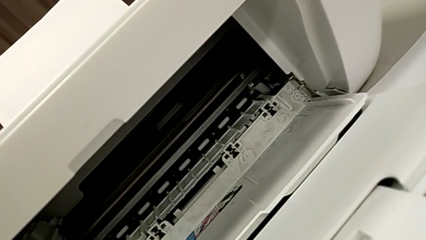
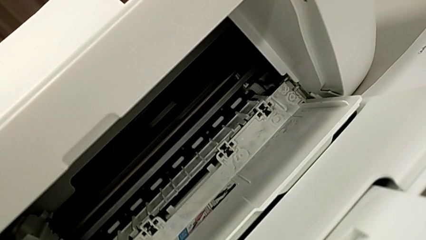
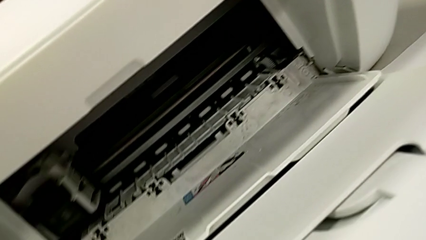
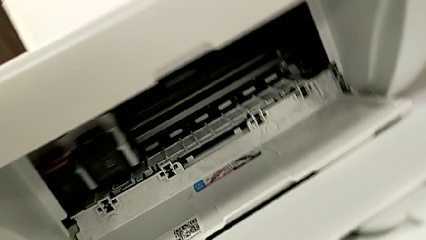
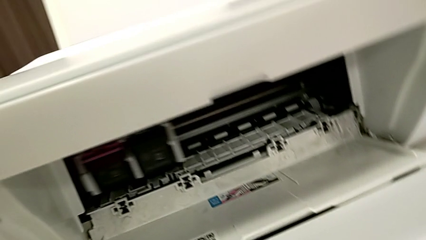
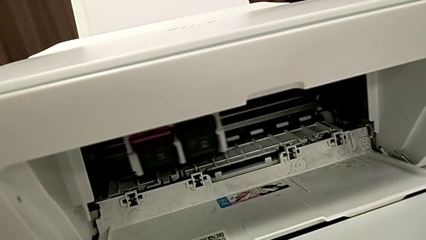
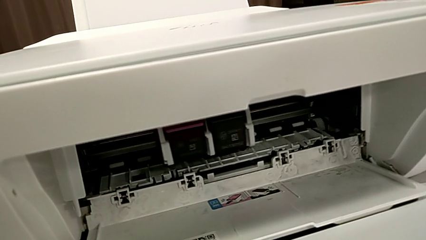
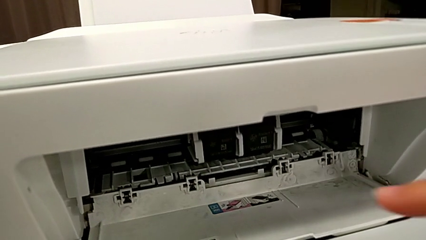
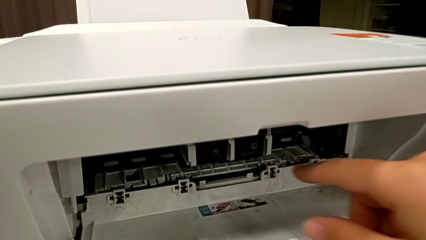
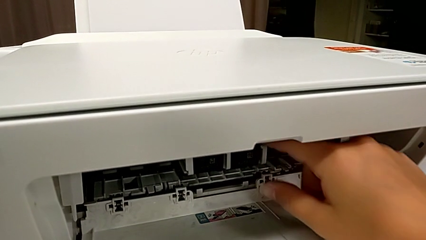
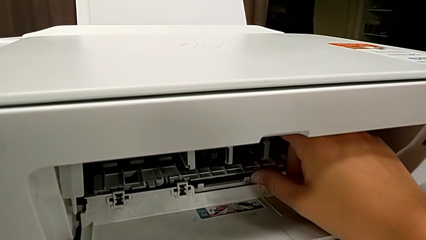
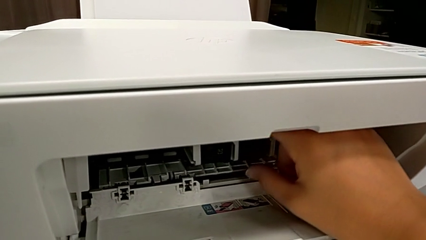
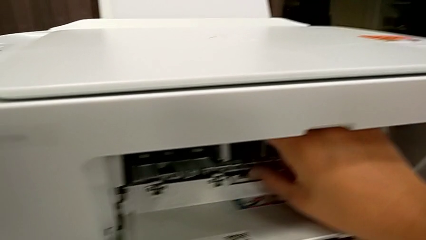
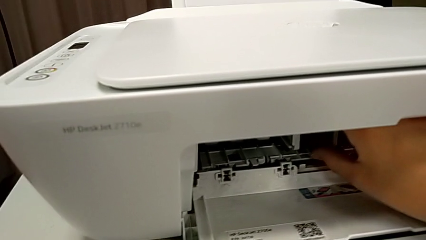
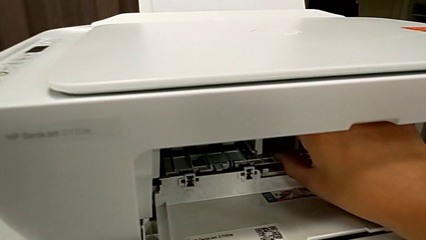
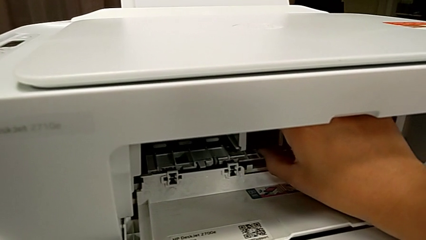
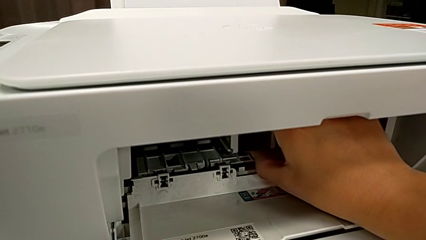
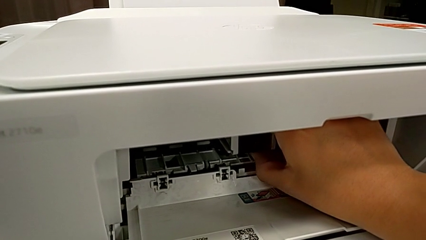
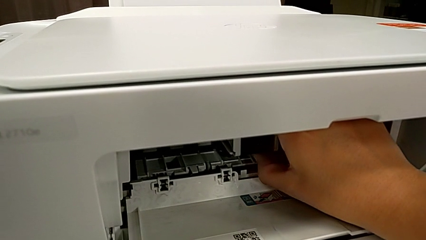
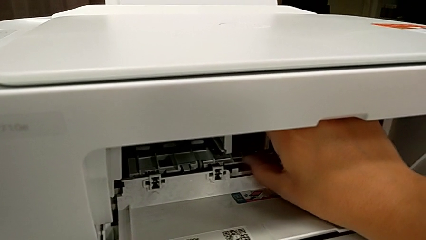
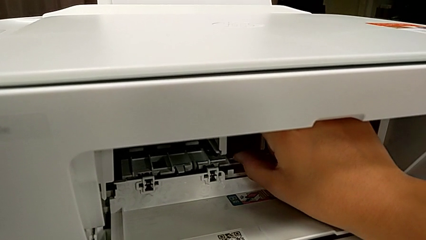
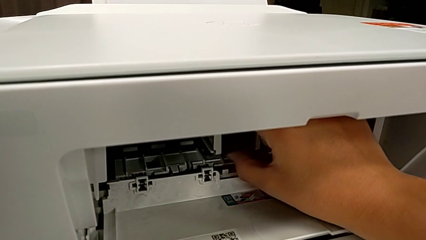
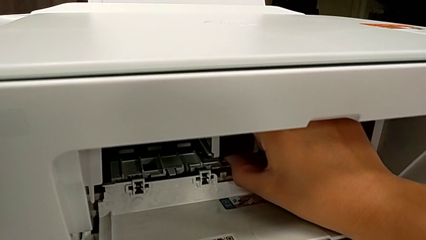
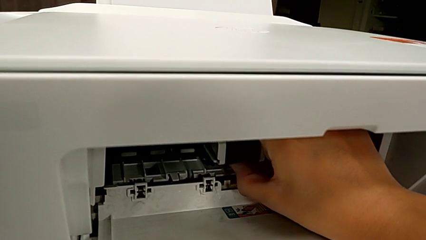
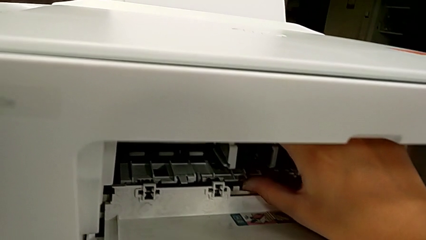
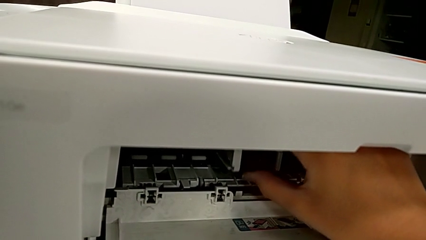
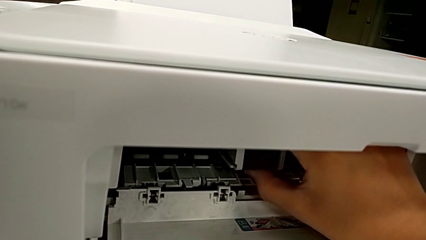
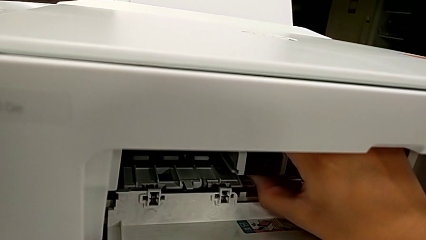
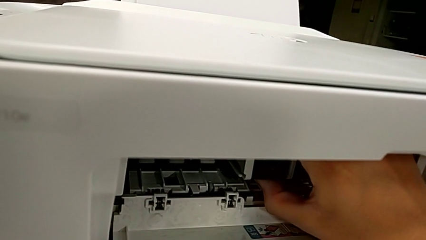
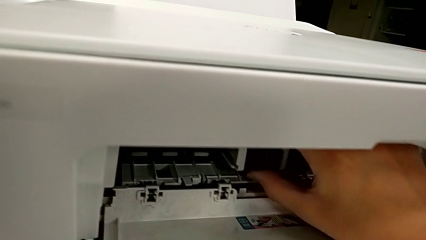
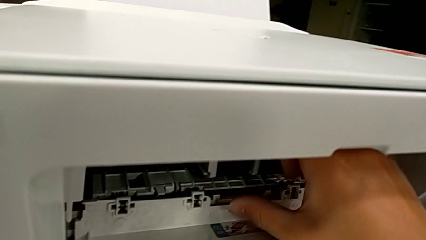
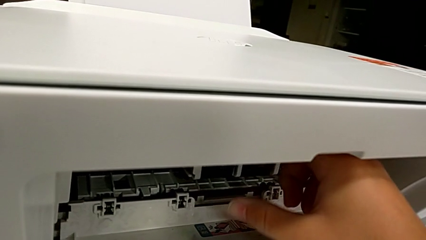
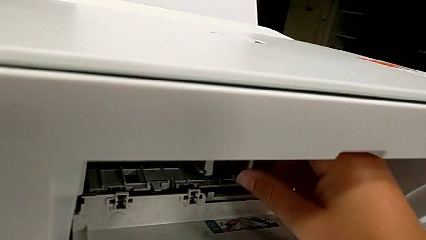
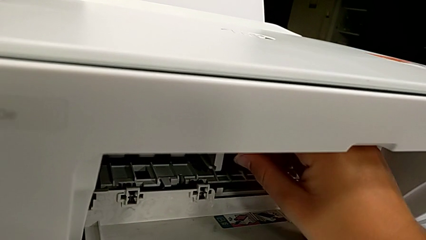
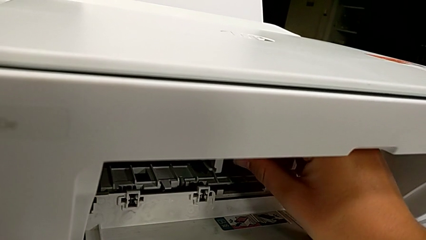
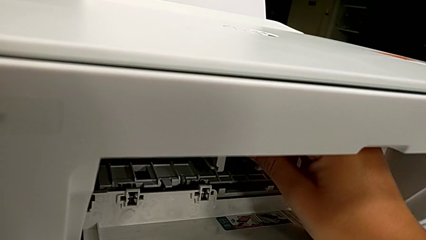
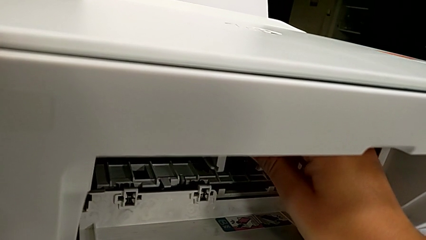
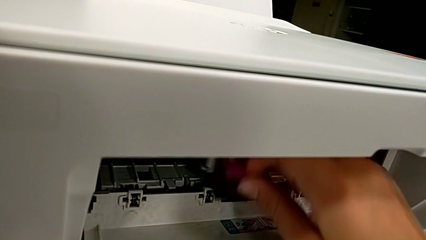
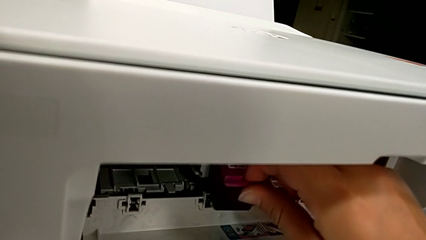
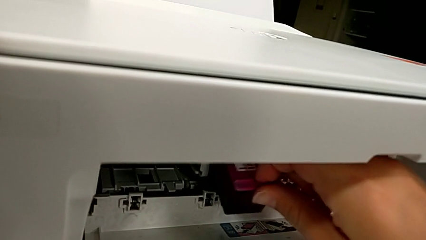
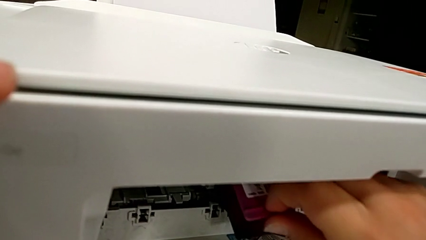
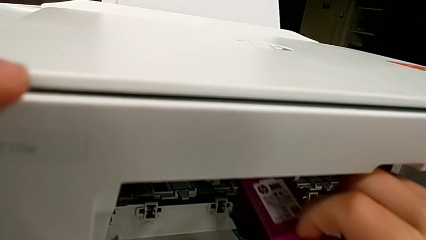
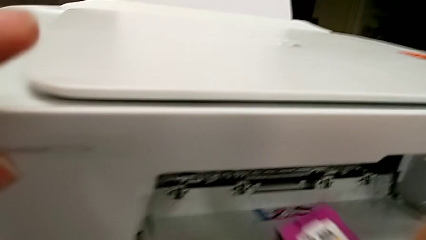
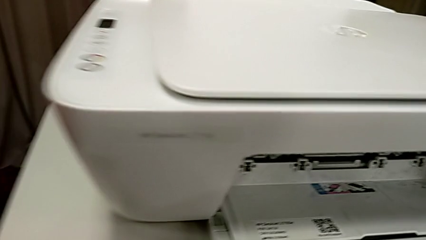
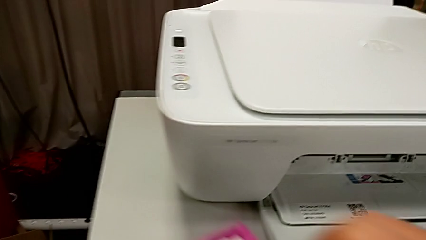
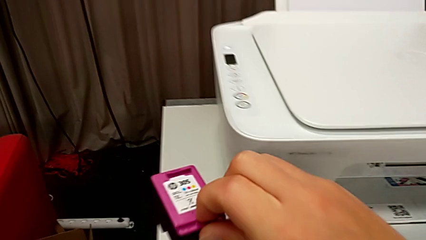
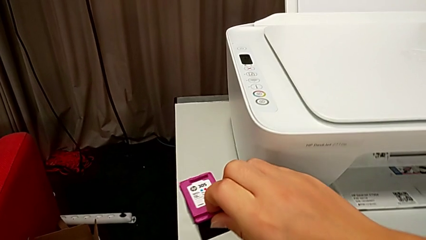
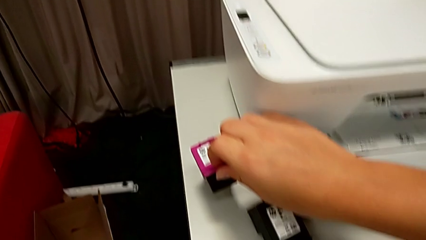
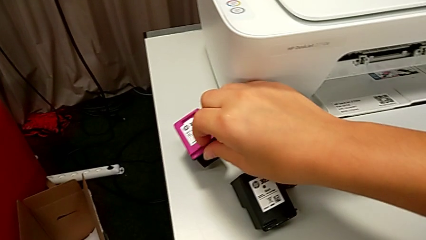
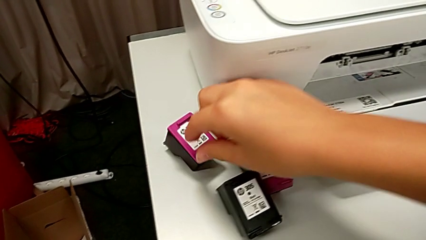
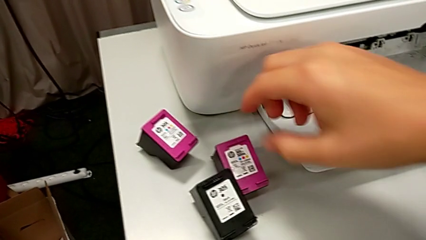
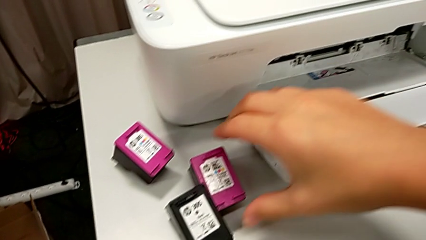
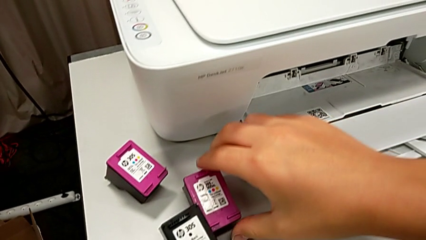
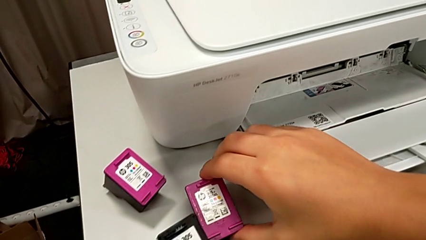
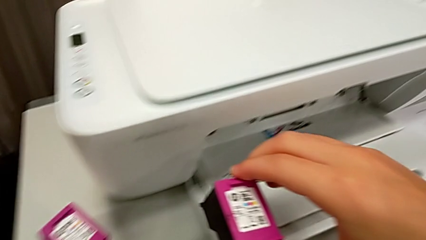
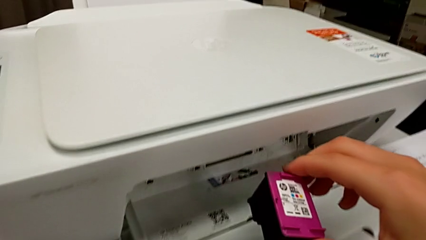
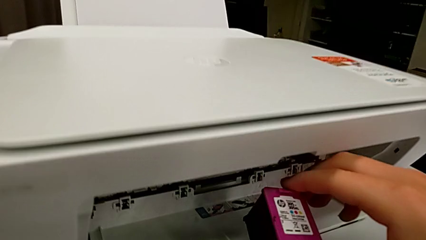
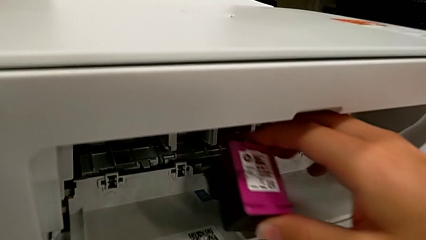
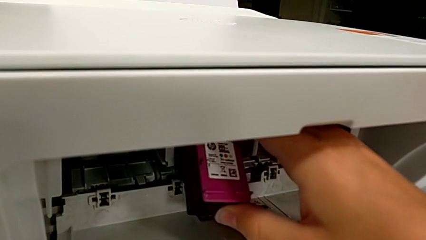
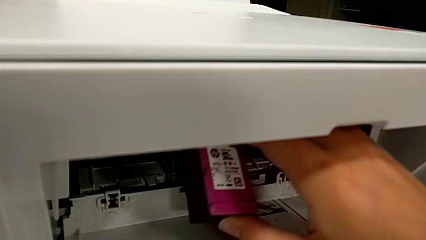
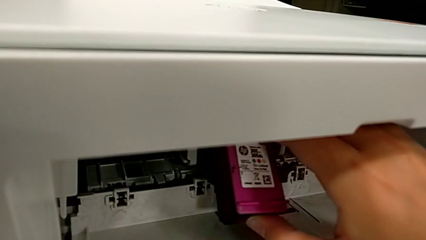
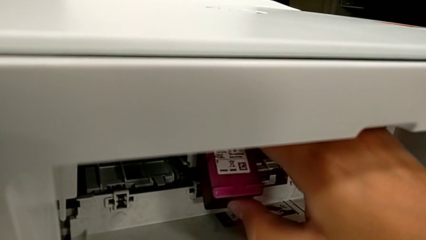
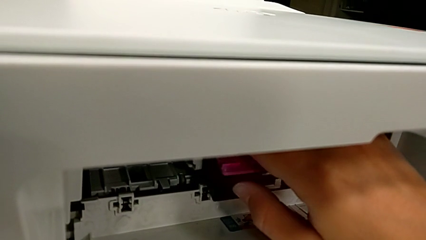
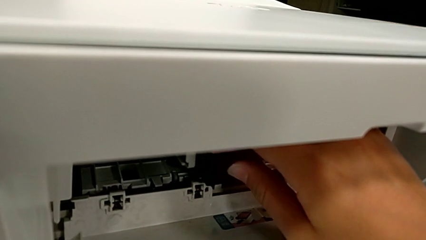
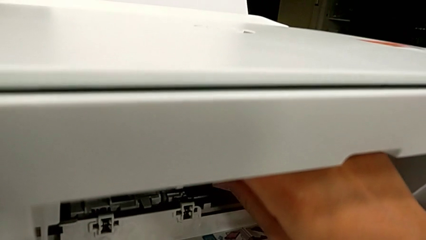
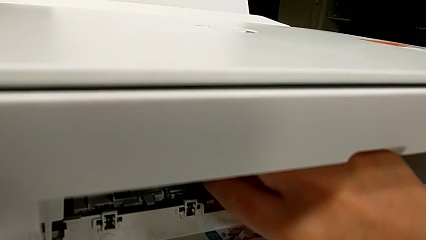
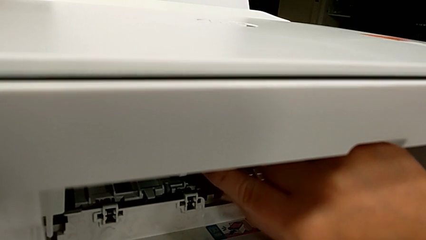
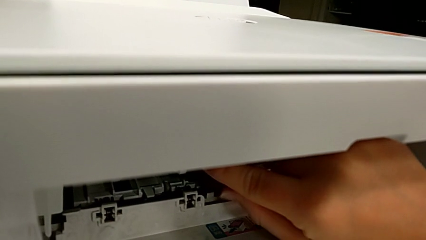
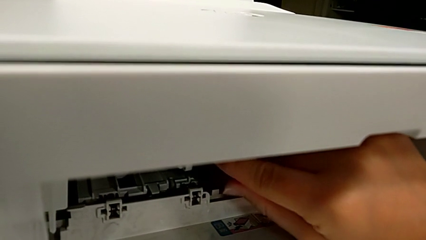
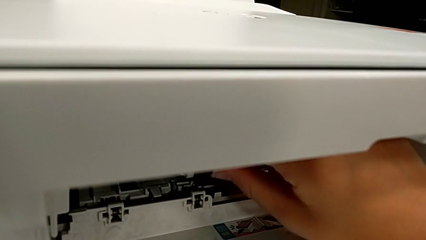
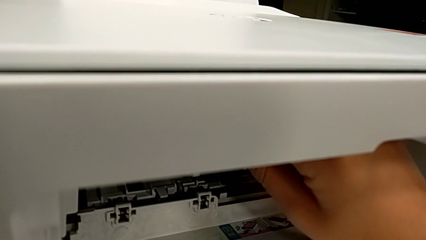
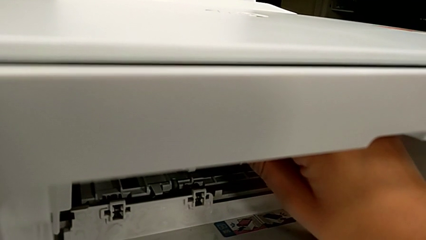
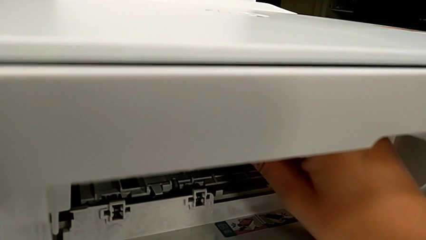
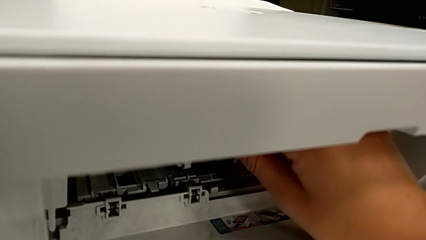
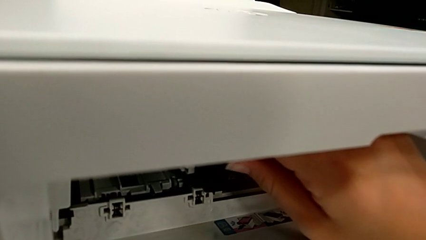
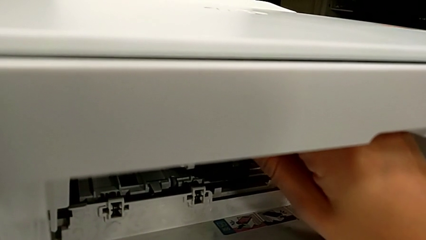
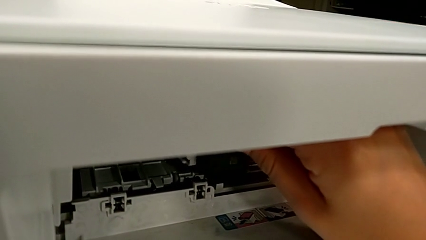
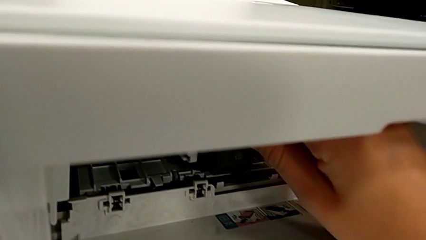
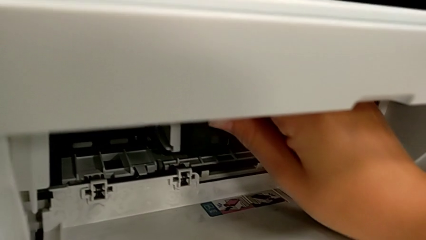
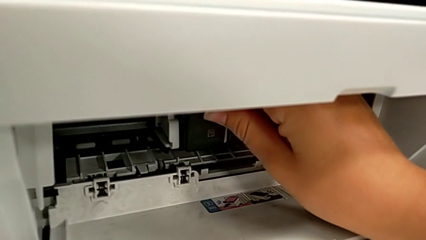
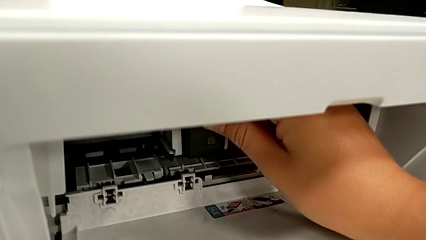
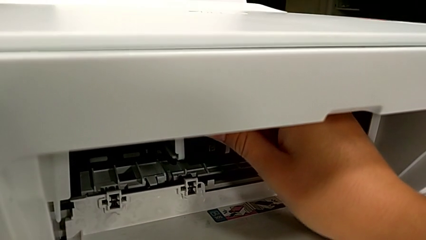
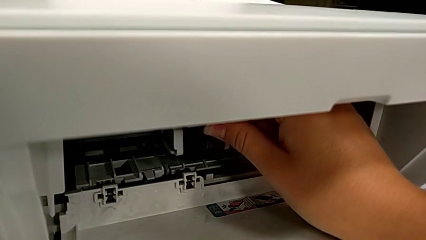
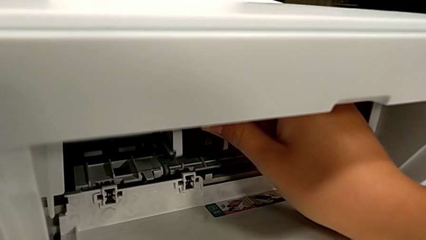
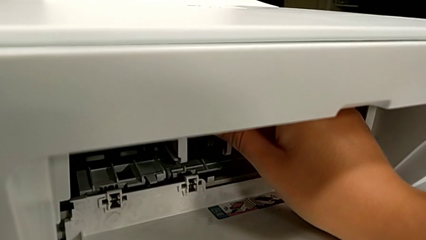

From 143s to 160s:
The camera wearer is exchanging color and black printer cartridges. They grab the old ink cartridge, wrongly pull it, failing to pull the ink cartridge, place it, grab the new ink cartridge and insert it.
